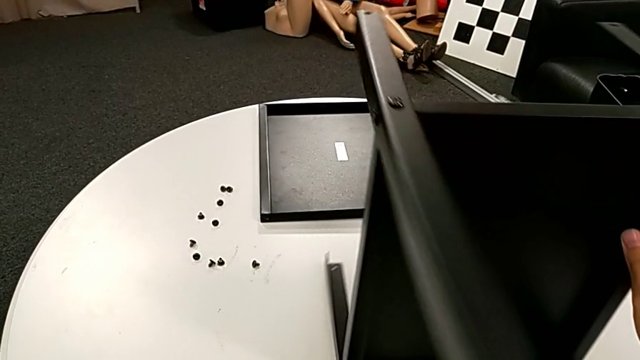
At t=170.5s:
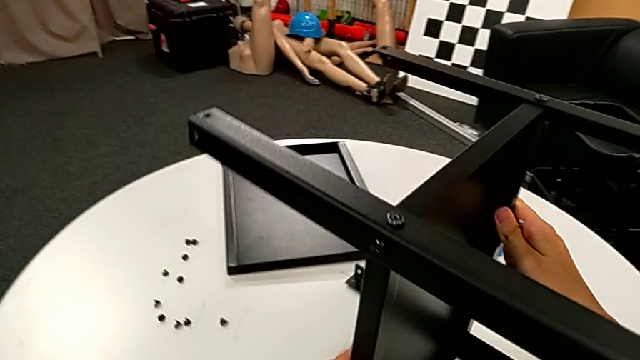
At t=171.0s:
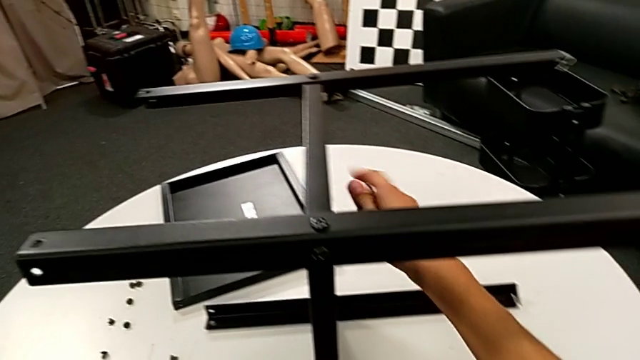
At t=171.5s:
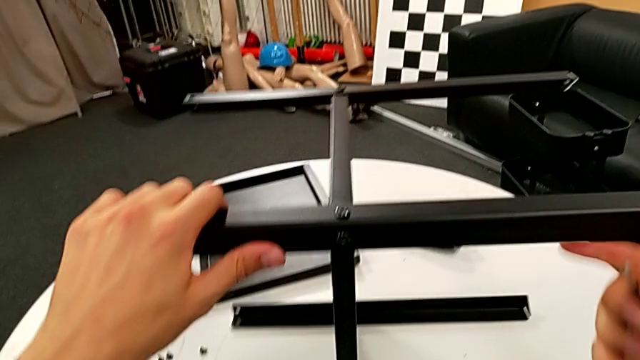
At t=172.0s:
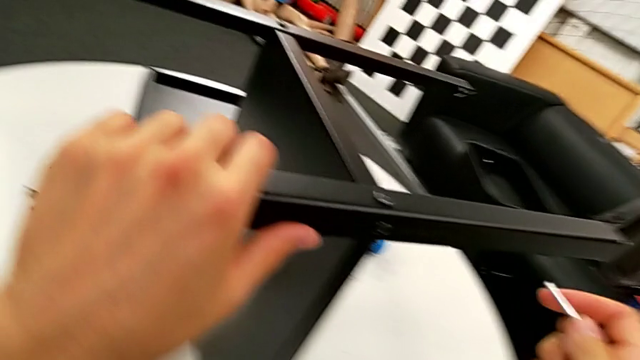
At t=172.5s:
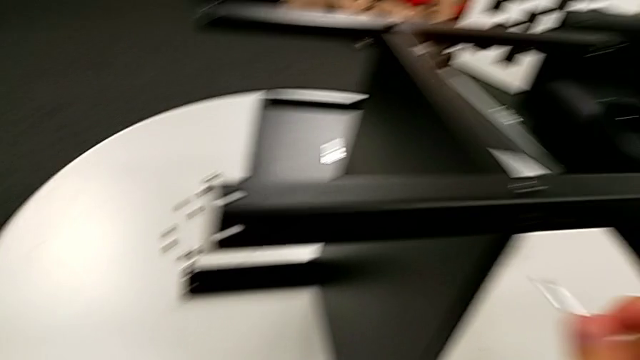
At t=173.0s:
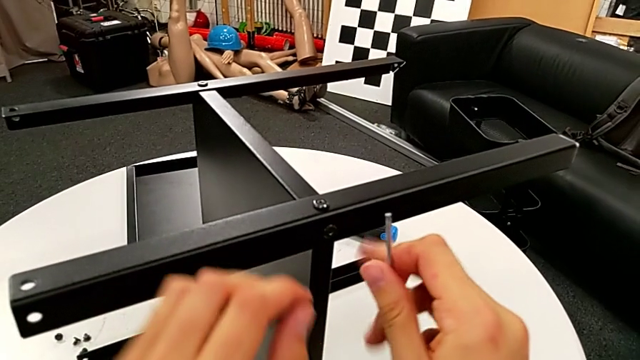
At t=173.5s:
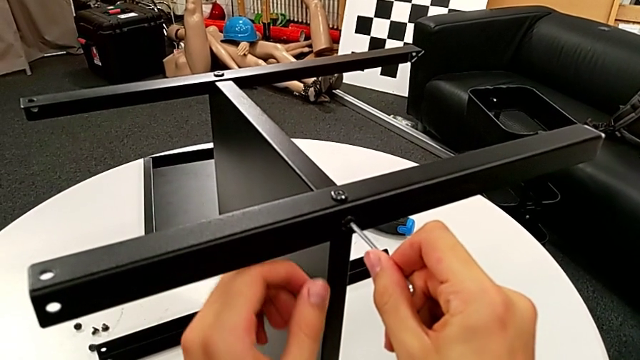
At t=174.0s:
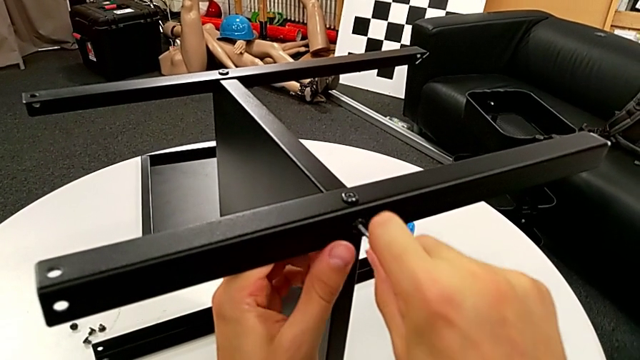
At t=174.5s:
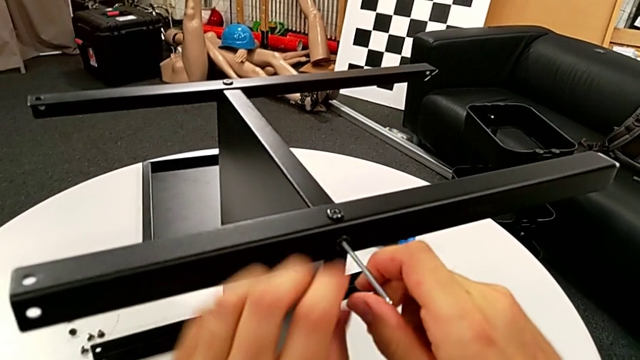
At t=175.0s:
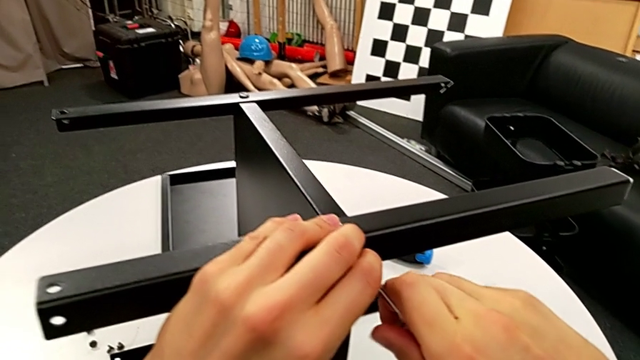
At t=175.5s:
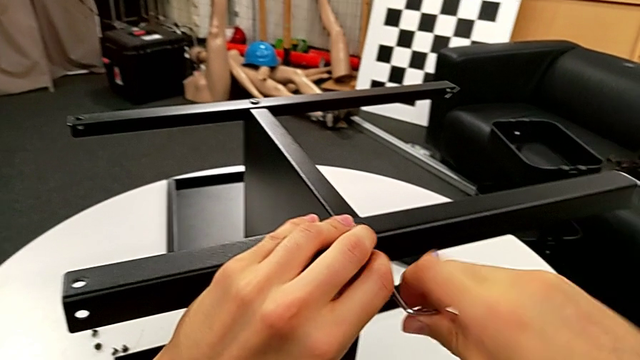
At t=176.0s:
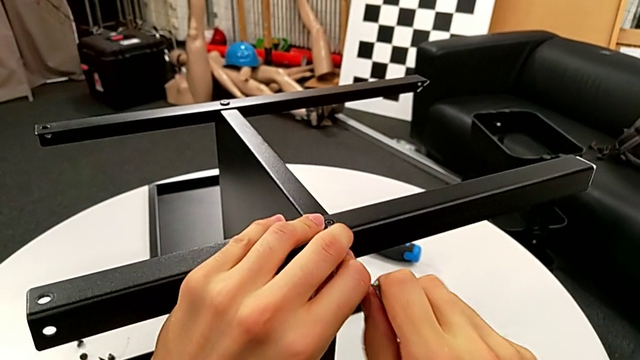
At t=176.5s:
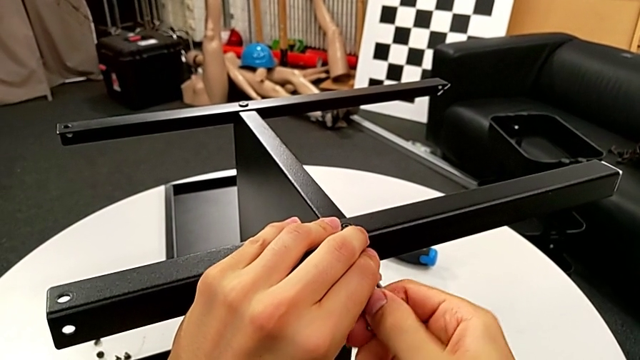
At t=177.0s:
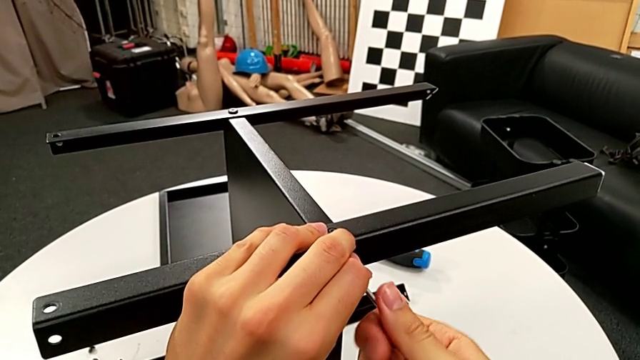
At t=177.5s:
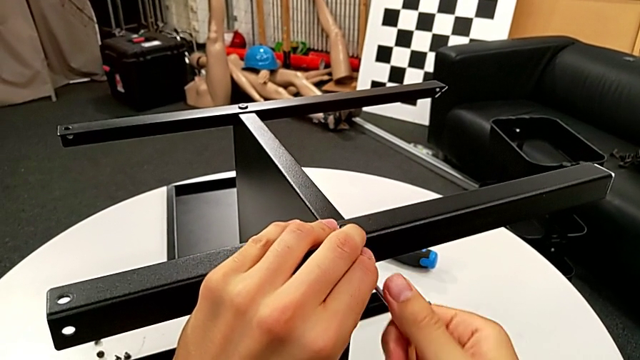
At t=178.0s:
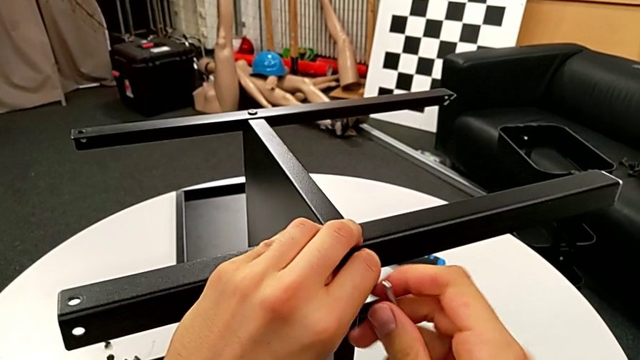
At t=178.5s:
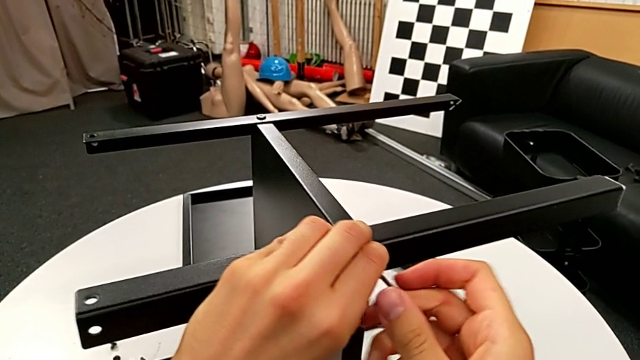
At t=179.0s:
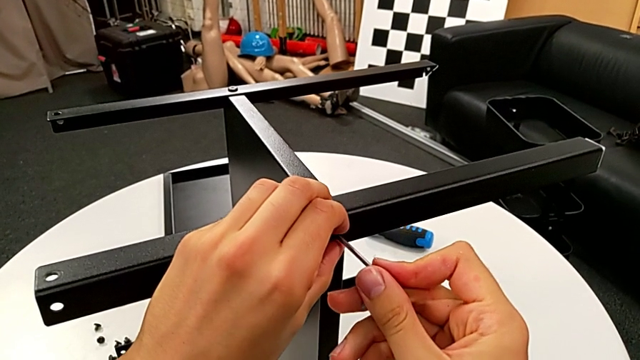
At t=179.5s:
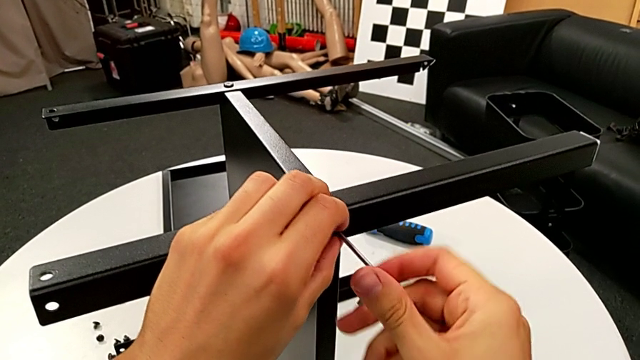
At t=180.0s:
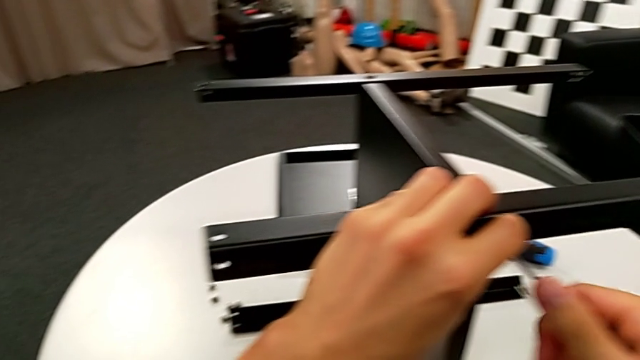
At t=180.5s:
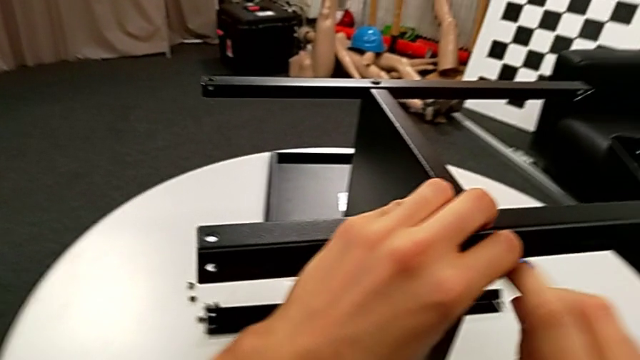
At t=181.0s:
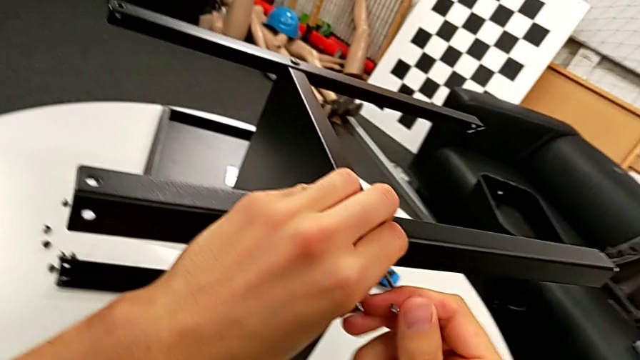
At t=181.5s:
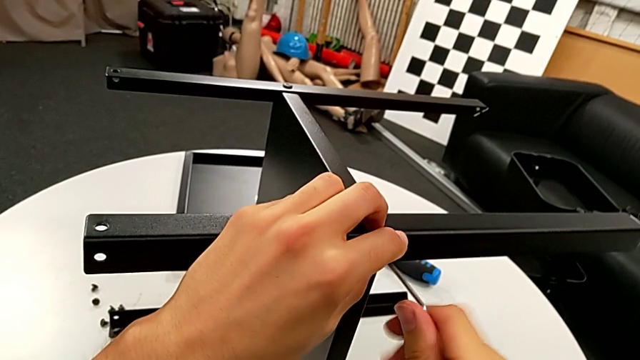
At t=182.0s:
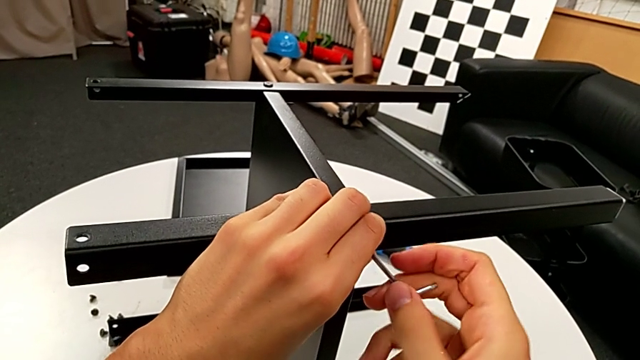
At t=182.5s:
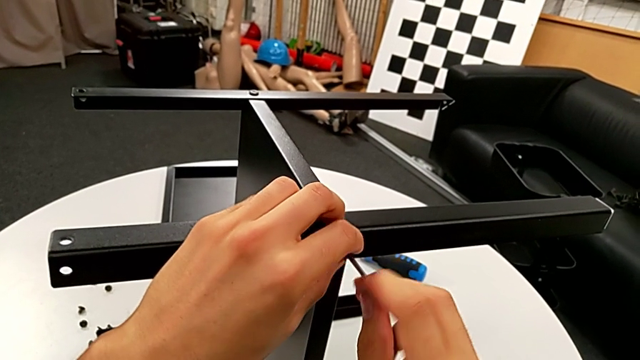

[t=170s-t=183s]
The camera wearer is disassembling the middle shelf. They rotate the nightstand, insert the Allen wrench and unscrew the hex socket head.

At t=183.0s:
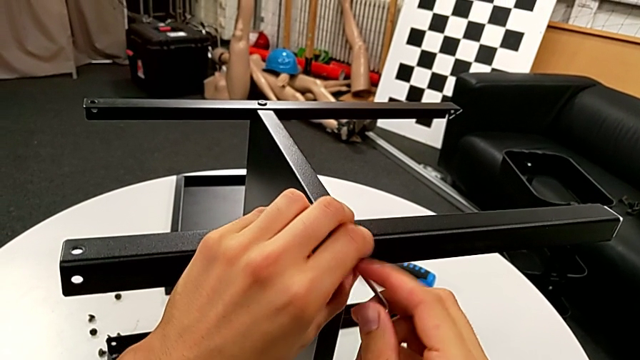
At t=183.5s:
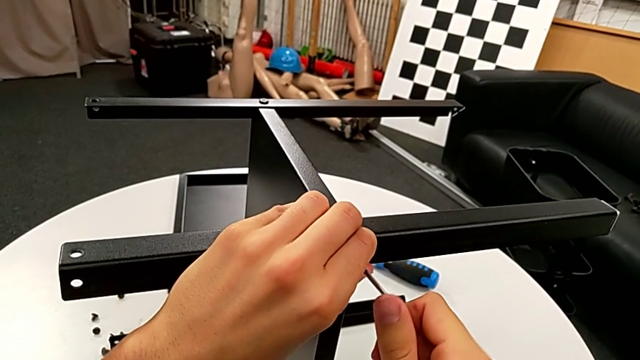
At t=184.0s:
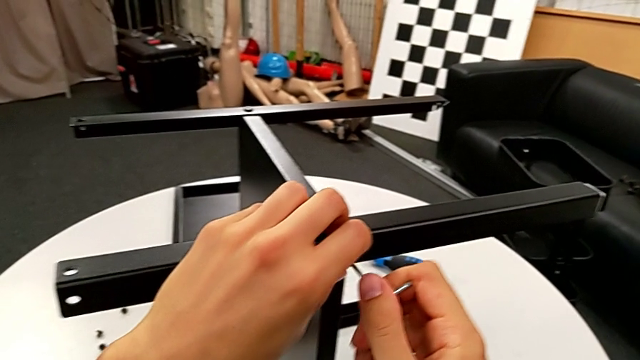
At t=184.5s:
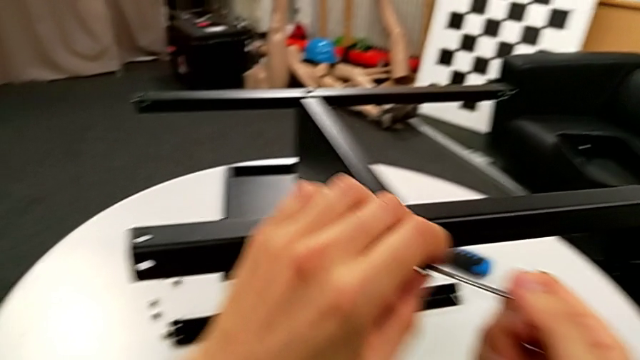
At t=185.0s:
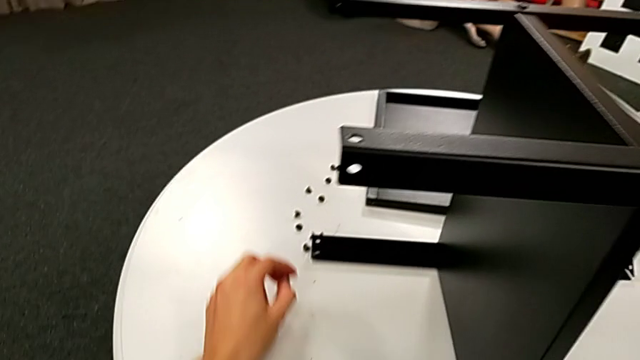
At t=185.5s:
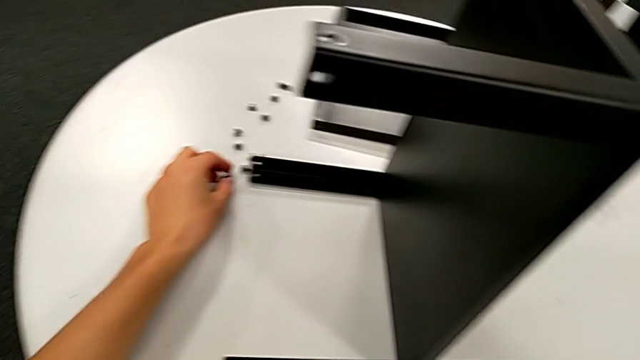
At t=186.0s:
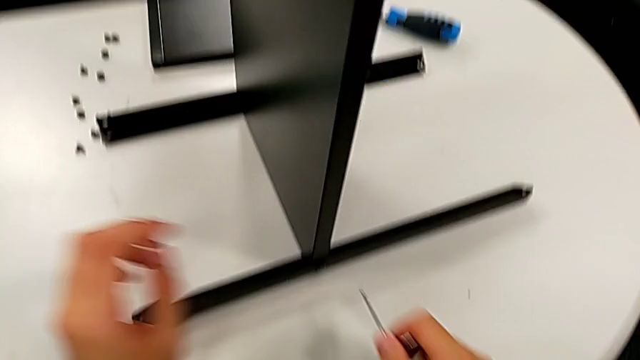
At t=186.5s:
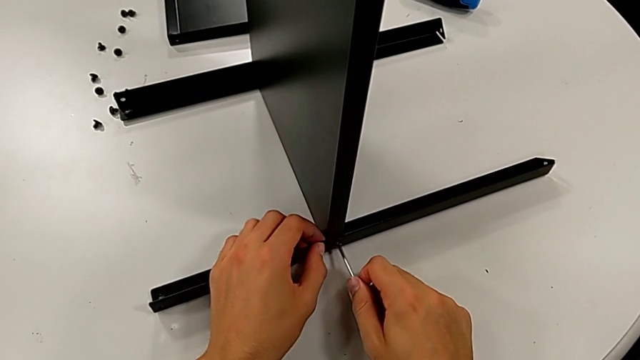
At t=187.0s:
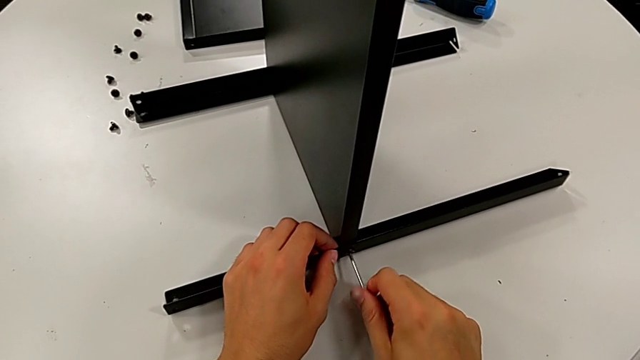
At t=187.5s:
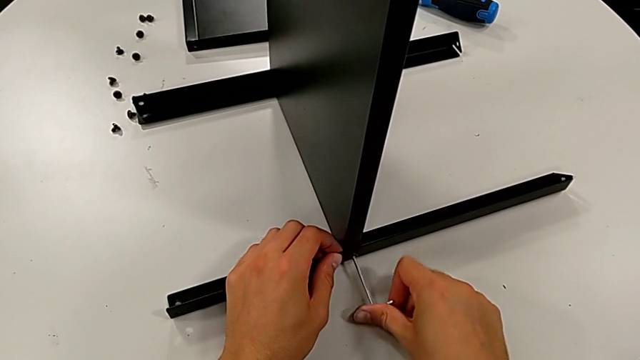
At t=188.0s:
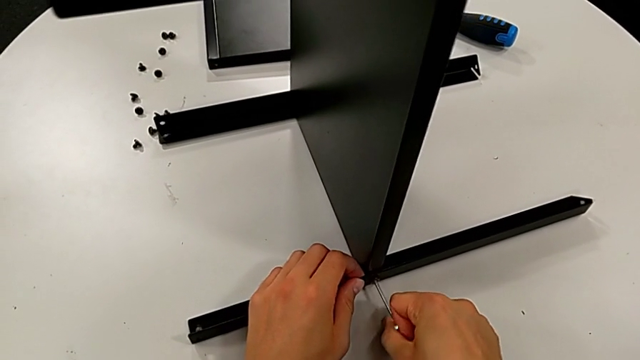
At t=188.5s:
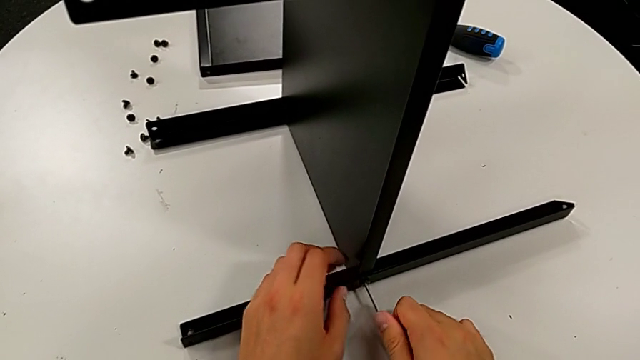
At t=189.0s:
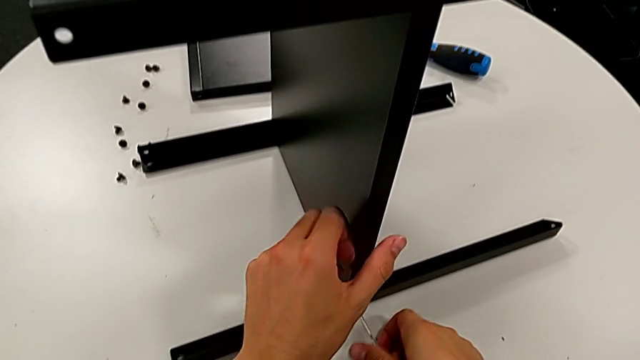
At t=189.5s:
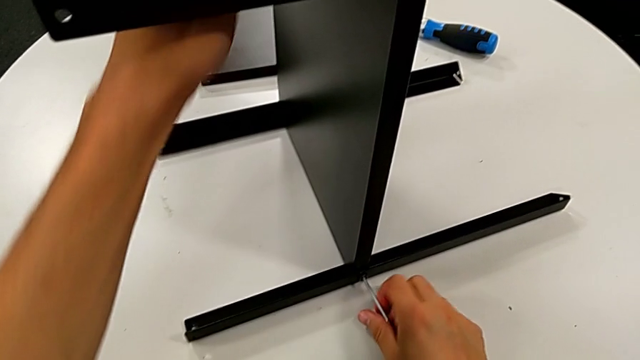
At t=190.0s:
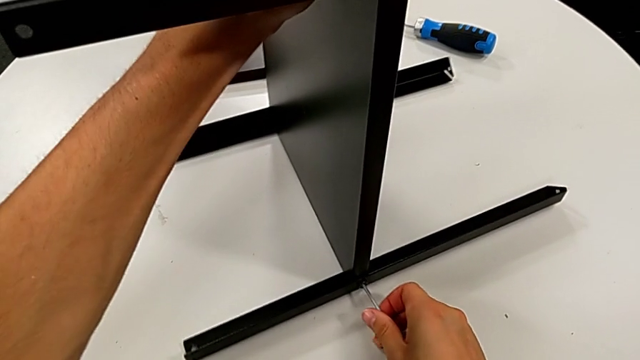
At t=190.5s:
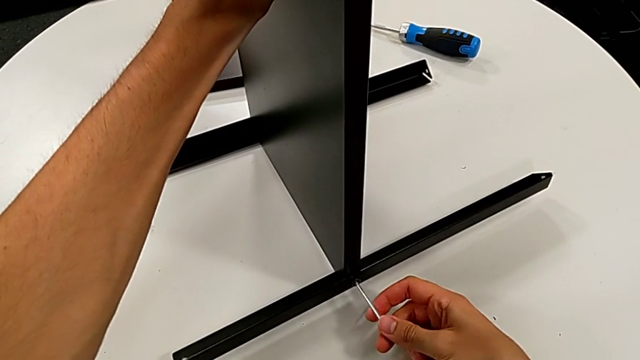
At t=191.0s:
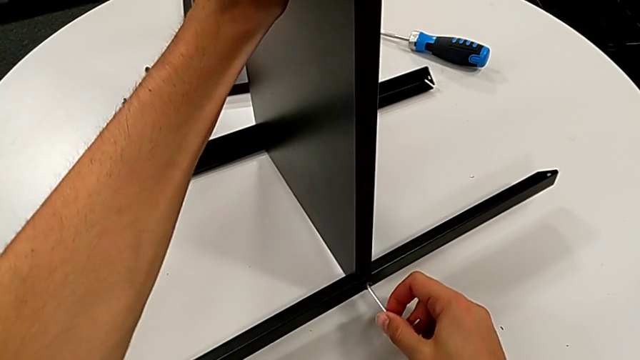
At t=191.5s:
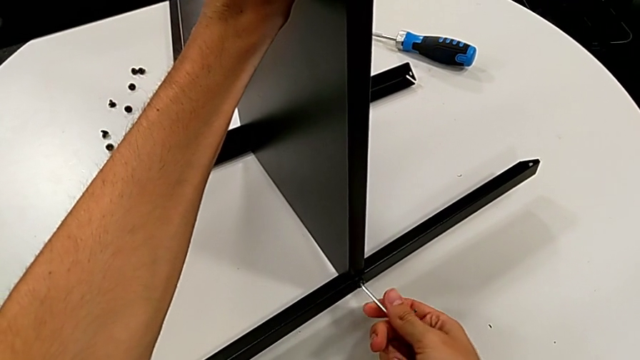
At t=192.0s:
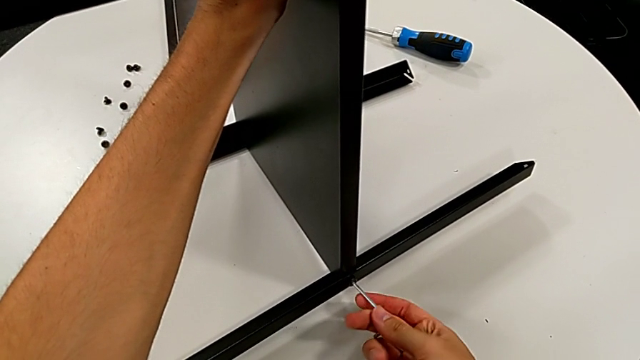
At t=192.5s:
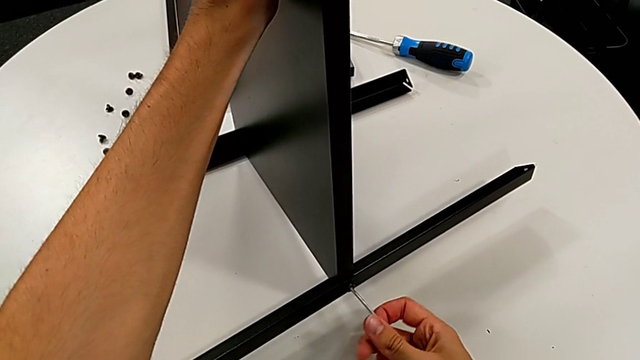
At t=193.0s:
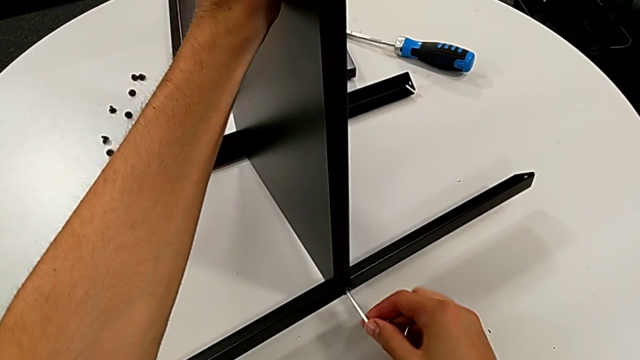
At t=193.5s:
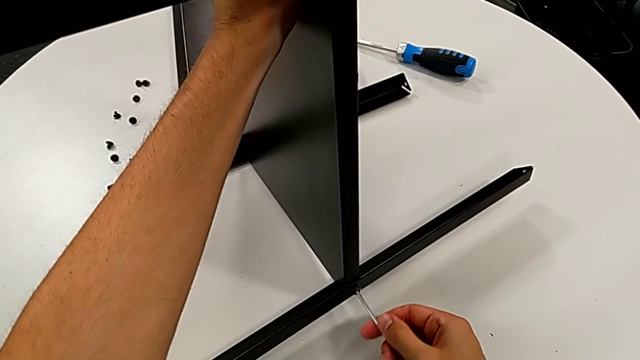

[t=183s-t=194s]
The camera wearer is disassembling the middle shelf. They withdraw the Allen wrench, grab the hex socket head, insert the Allen wrench and begin to unscrew the hex socket head.
